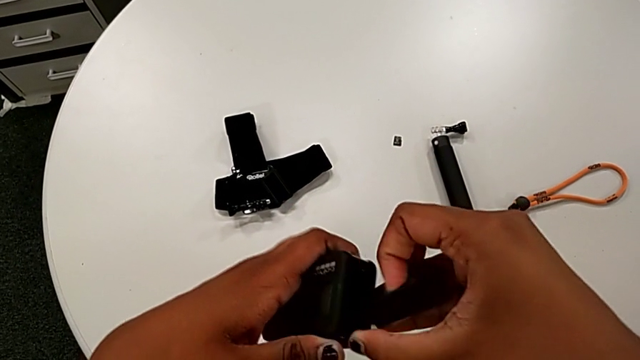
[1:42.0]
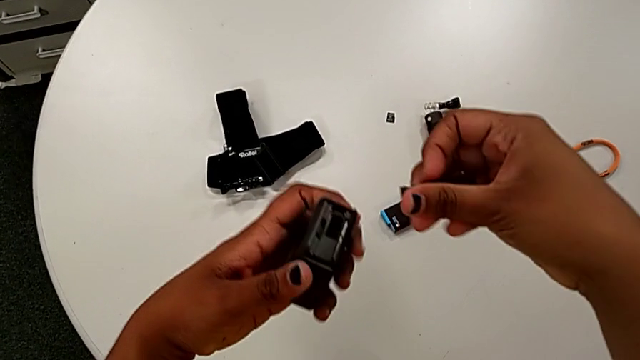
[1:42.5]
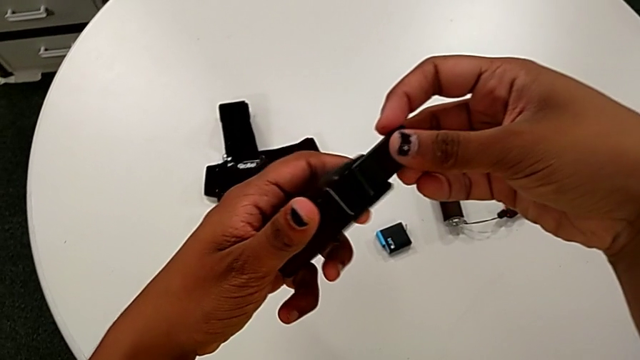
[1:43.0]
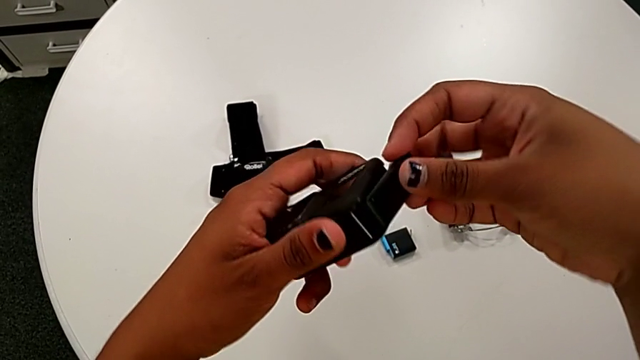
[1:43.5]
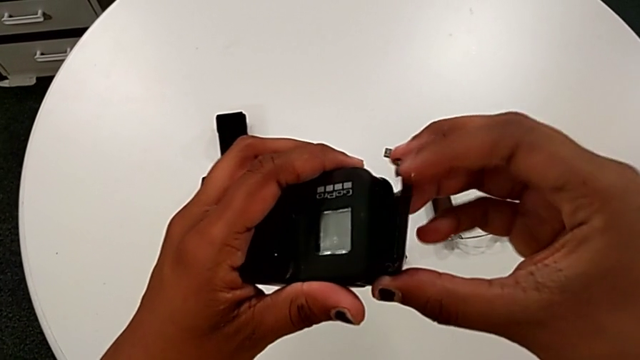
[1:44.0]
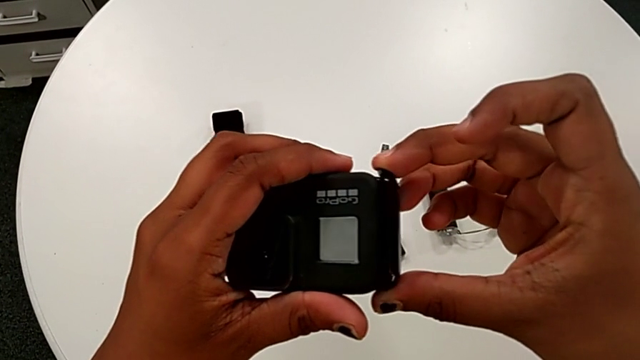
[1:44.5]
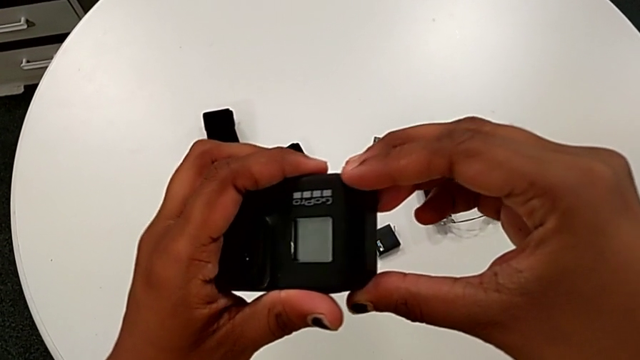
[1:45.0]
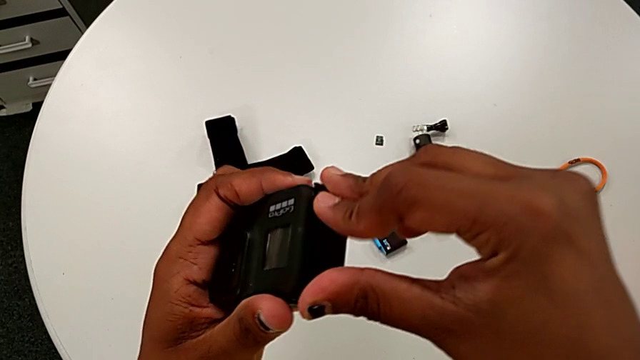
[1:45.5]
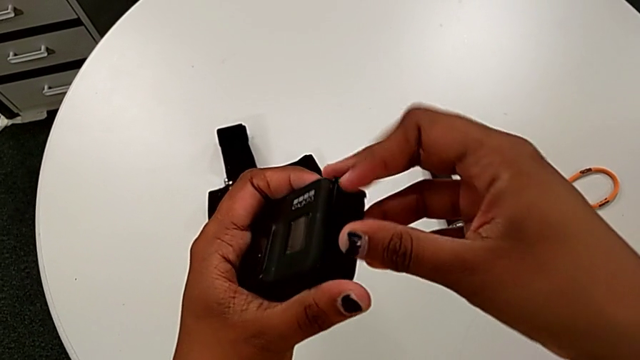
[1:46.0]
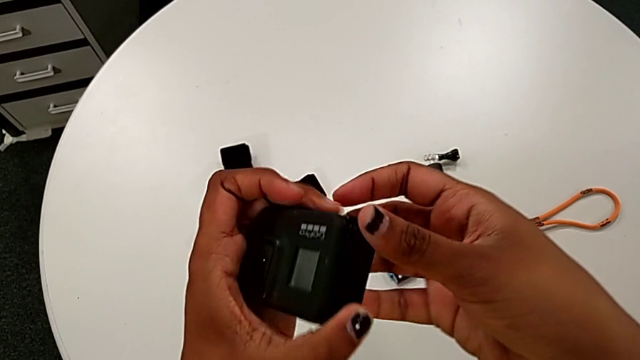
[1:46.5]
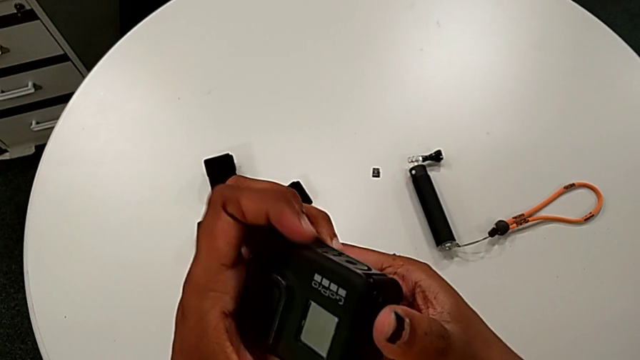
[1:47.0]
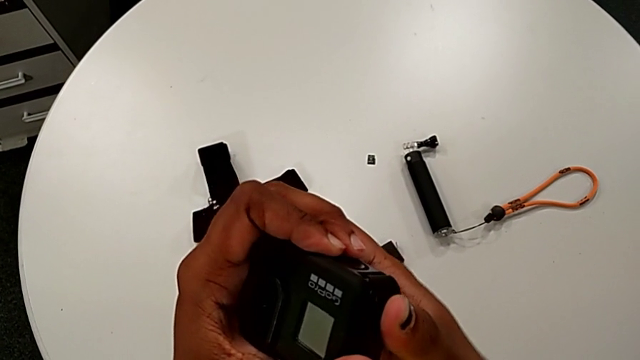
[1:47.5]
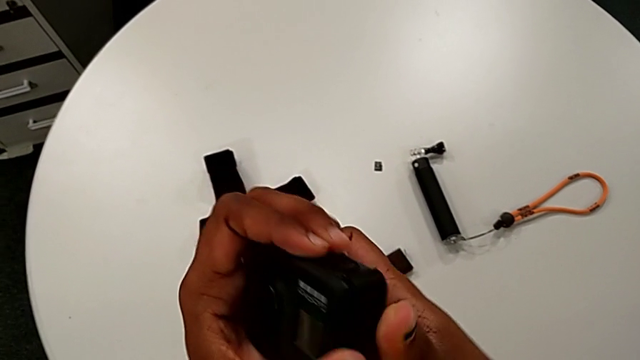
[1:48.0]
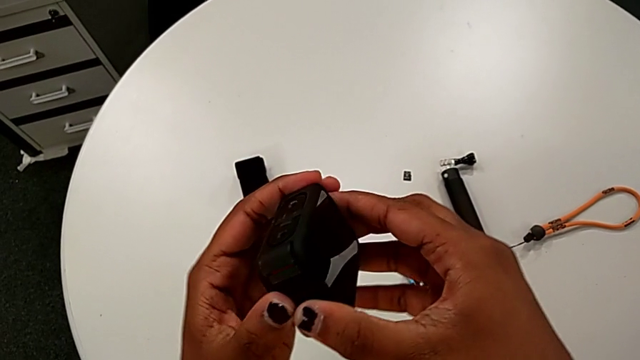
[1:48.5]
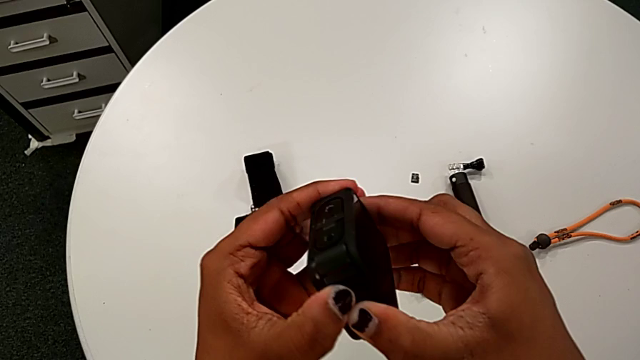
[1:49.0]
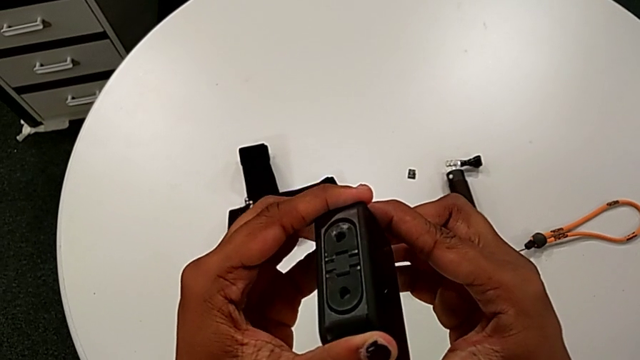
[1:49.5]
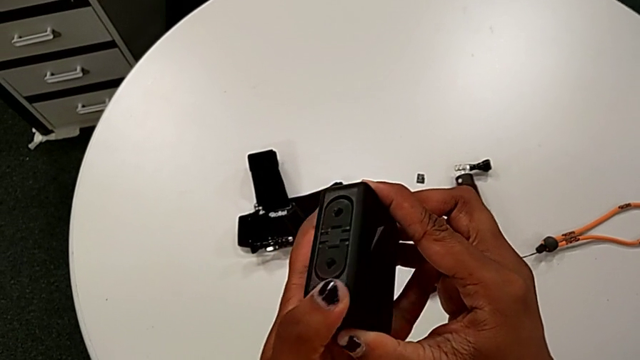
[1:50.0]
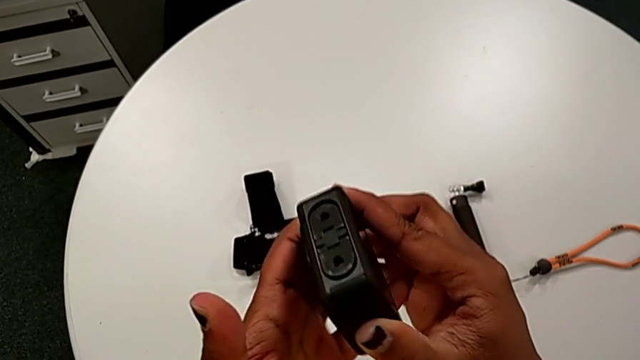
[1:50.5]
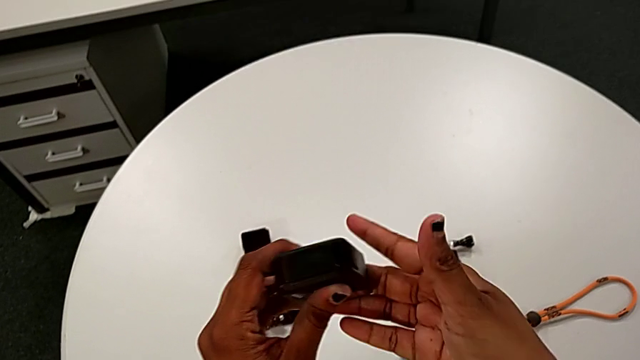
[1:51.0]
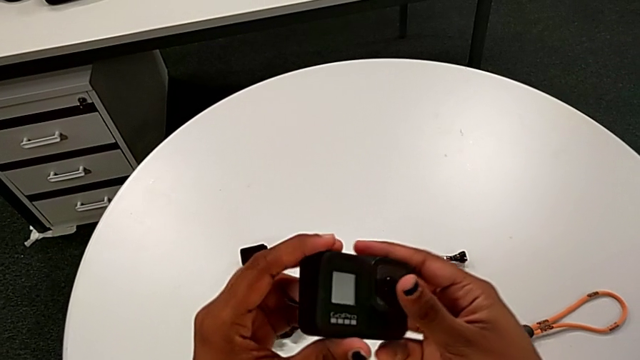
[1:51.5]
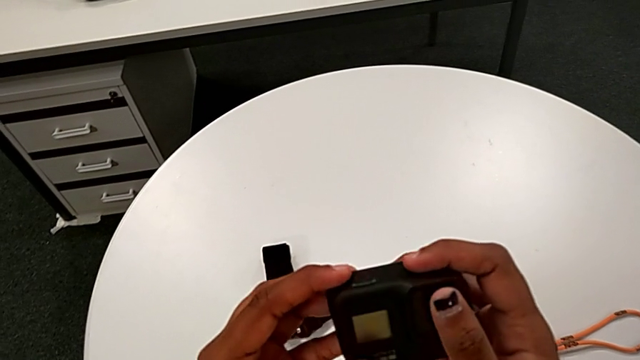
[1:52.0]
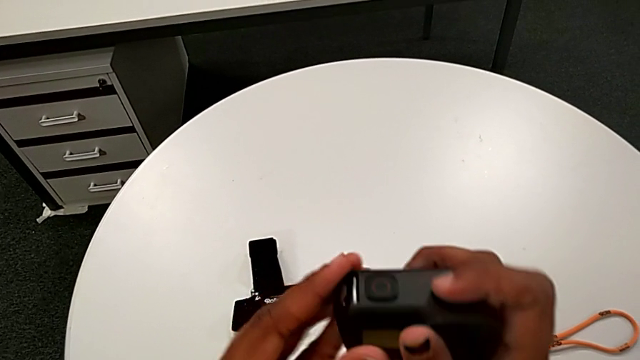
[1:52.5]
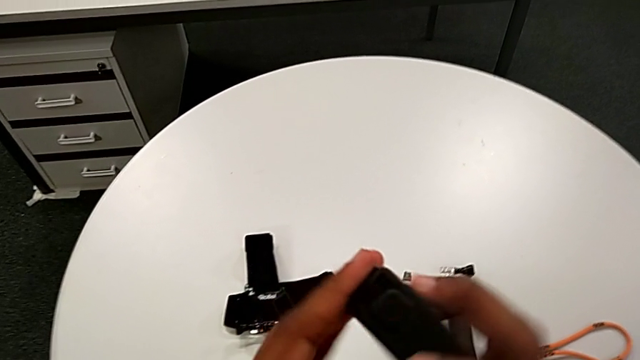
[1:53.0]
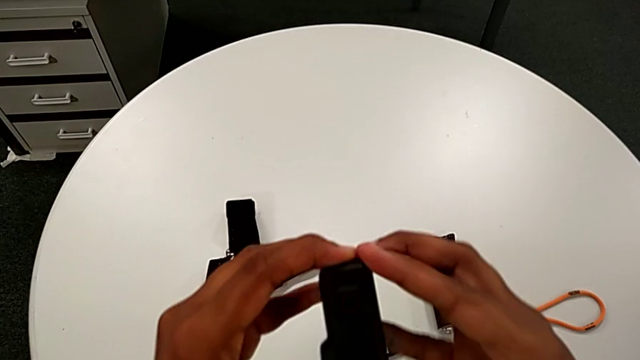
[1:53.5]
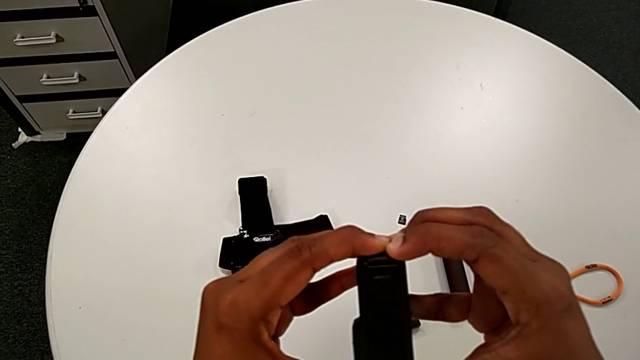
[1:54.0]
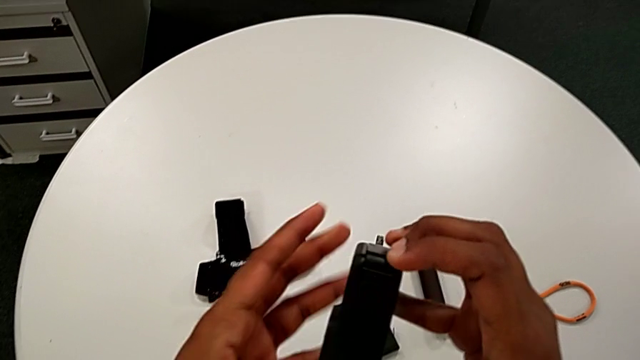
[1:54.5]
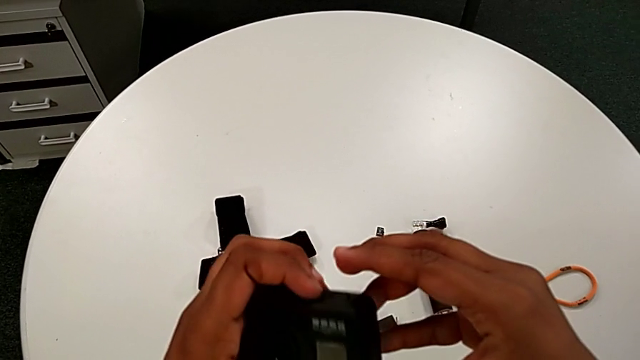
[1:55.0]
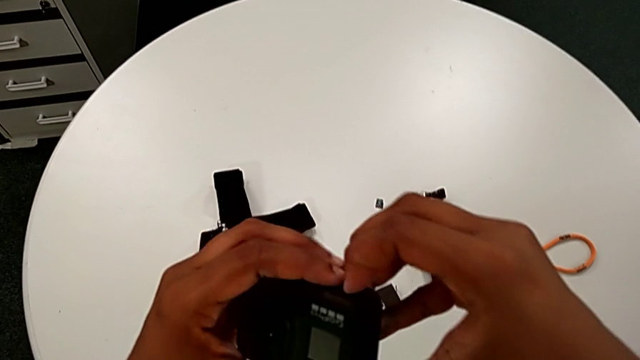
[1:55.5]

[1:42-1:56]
The camera wearer is closing the left battery door of the GoPro. They withdraw the battery door, insert it and rotate the GoPro.

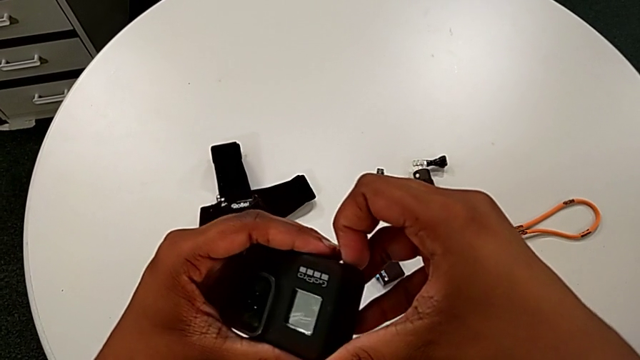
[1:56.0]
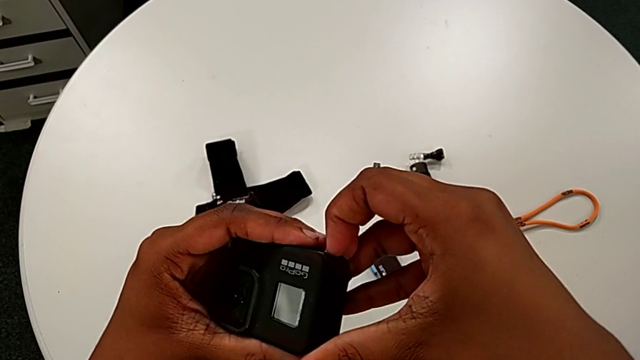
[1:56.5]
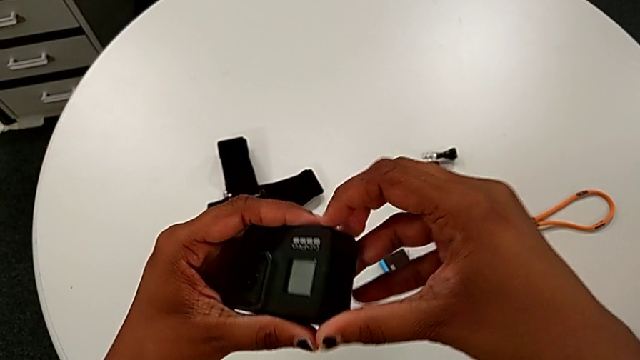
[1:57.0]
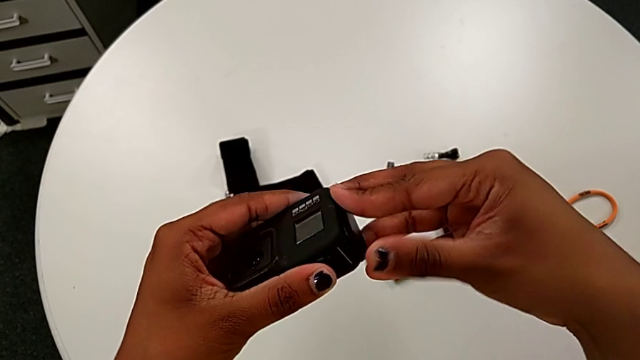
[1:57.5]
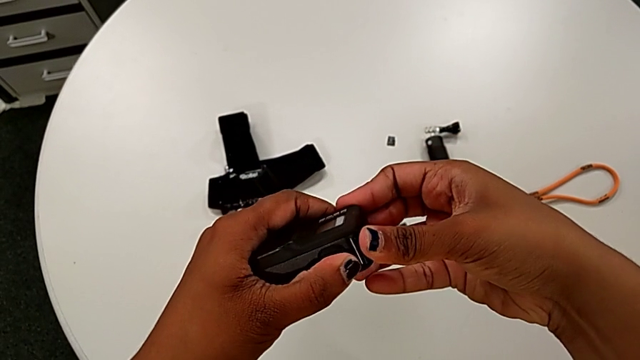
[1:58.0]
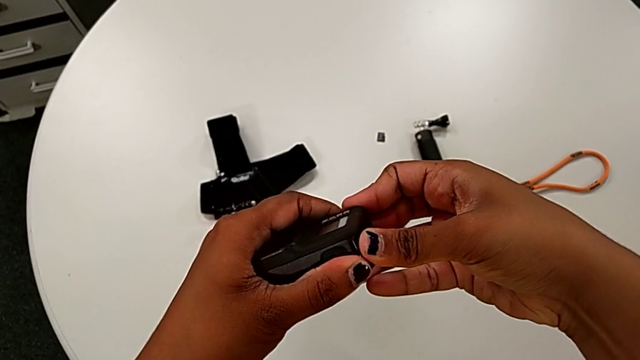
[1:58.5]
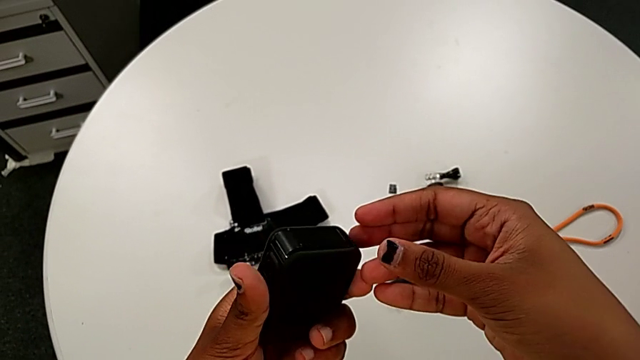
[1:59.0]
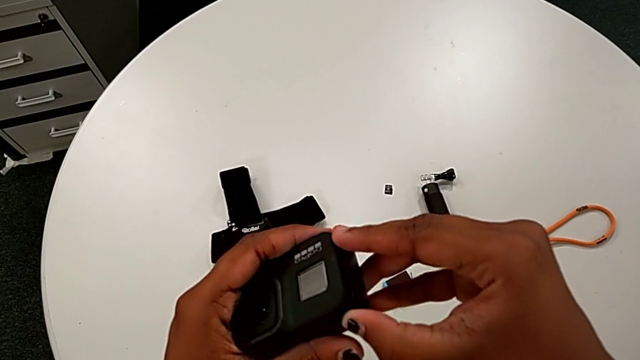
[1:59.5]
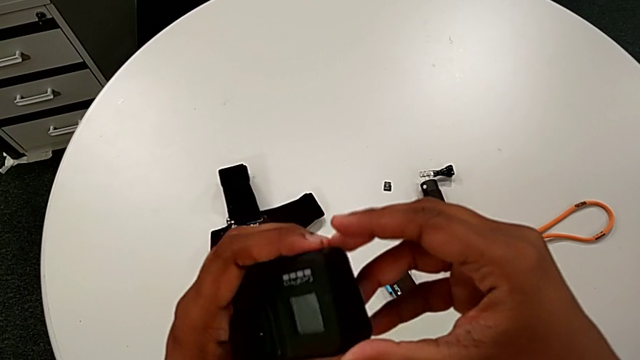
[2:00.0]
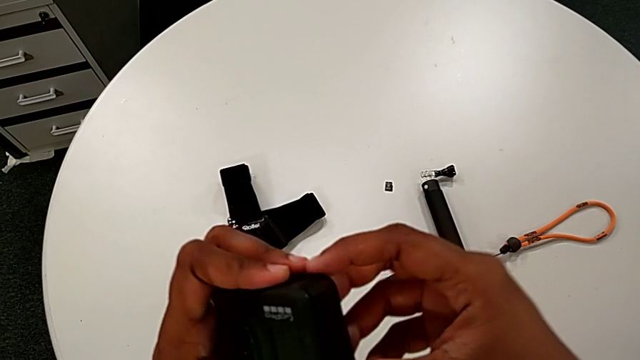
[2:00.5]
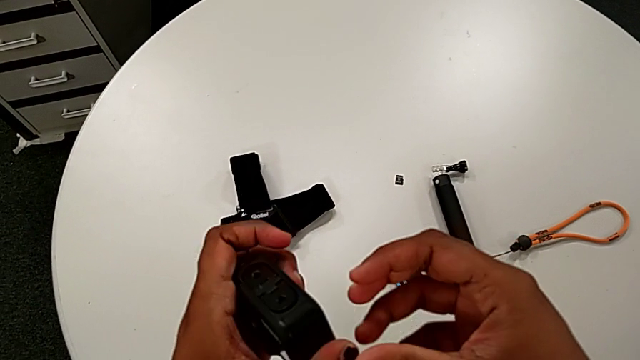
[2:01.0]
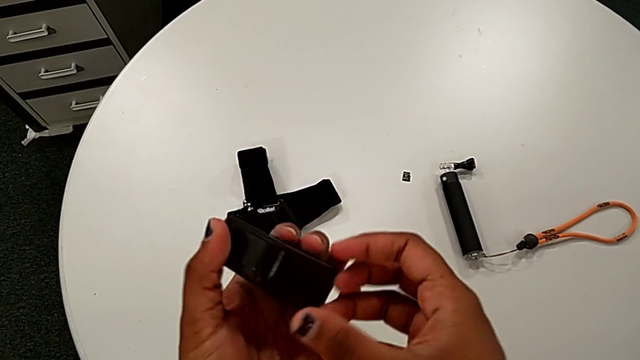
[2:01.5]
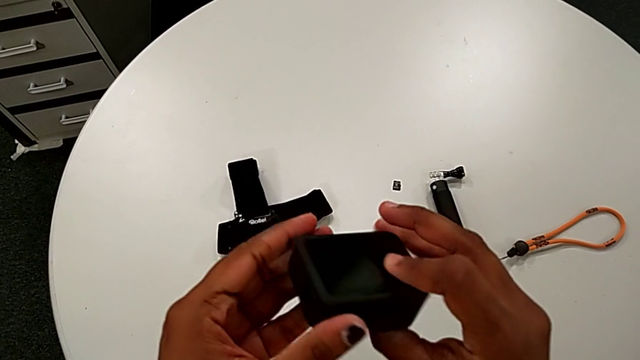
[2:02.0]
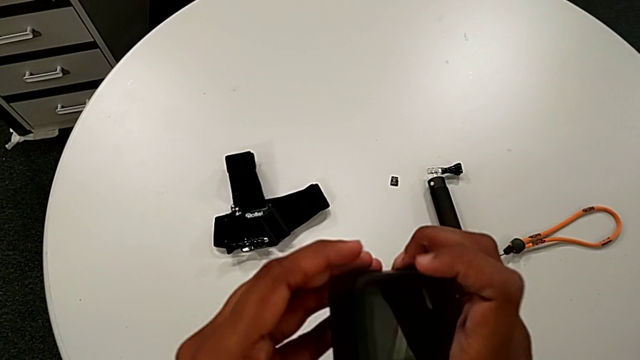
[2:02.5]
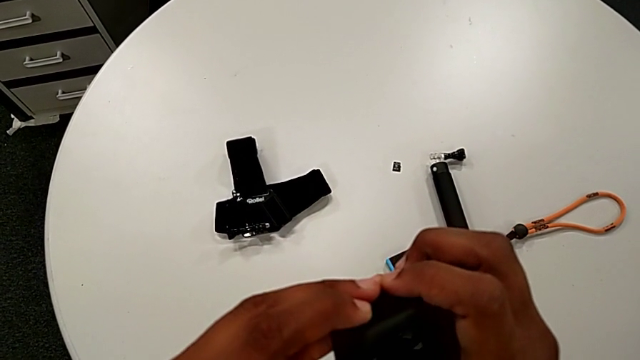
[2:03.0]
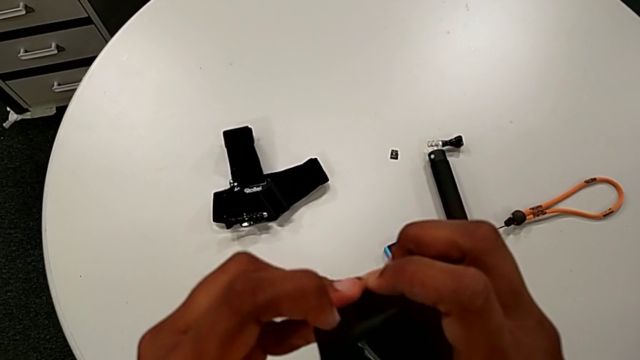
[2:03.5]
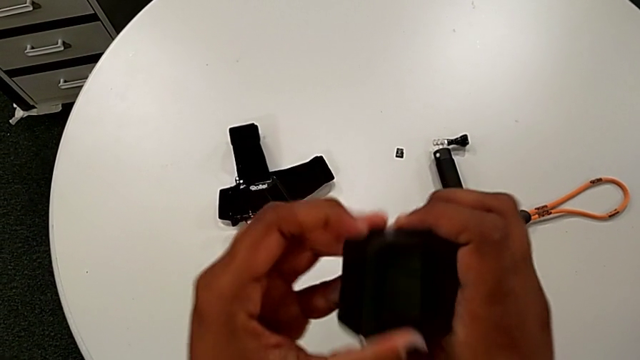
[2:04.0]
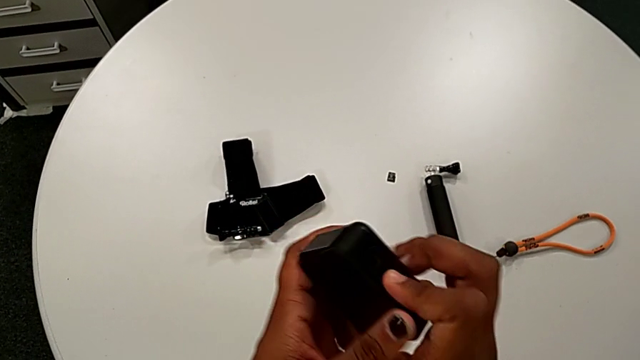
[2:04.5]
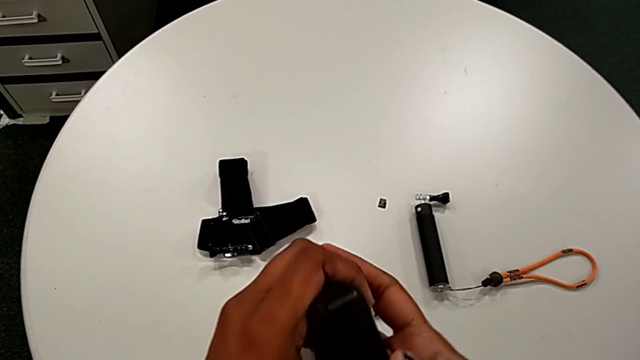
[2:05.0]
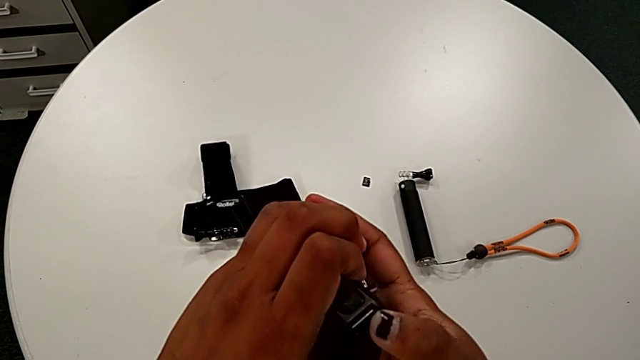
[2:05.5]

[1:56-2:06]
The camera wearer is closing the left battery door of the GoPro. They open the battery door and begin to rotate the GoPro.
